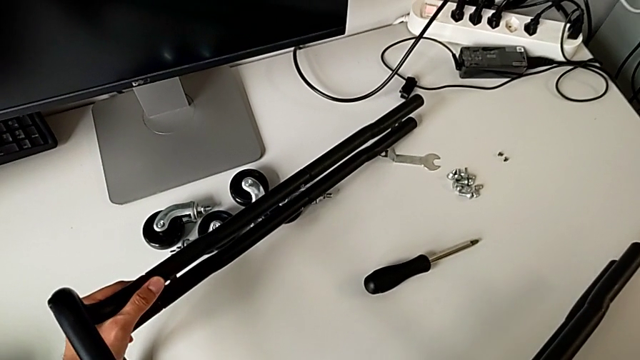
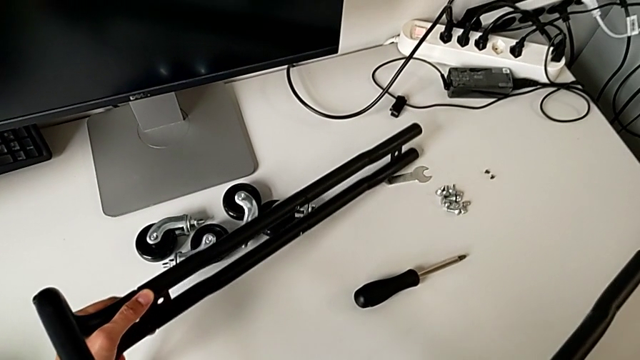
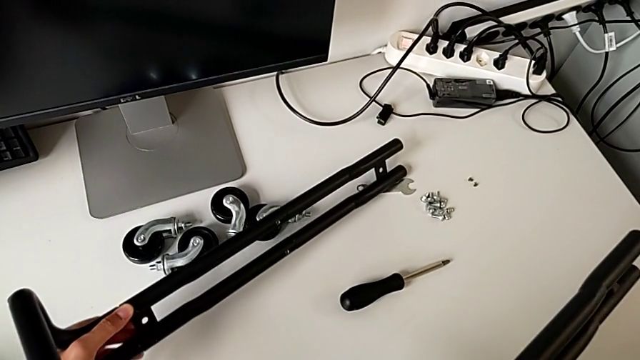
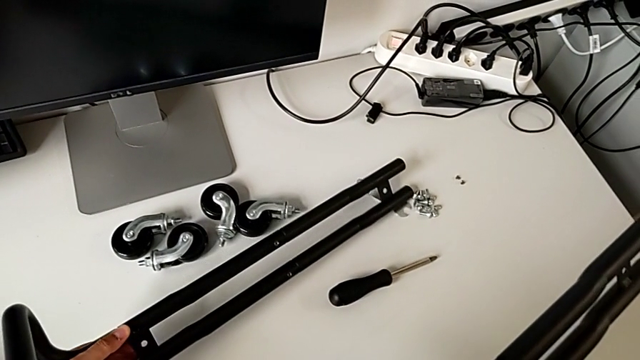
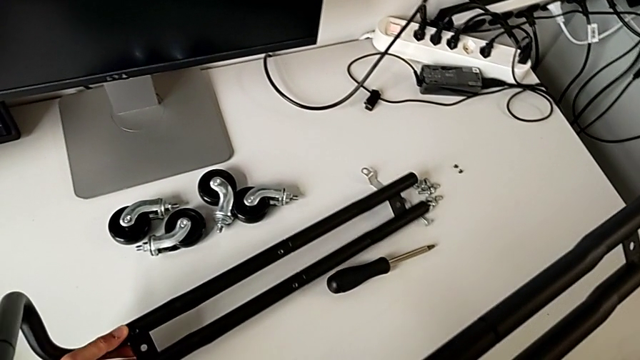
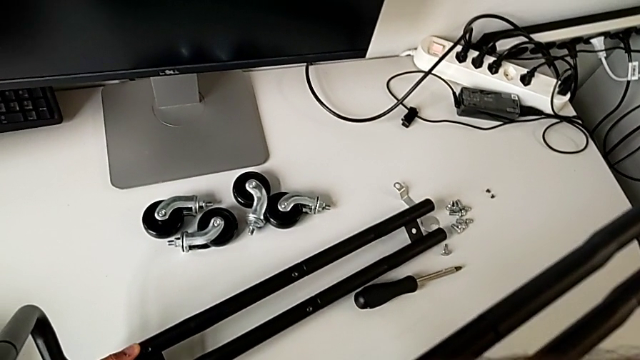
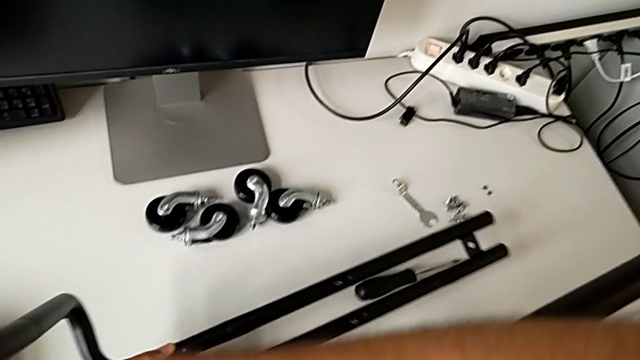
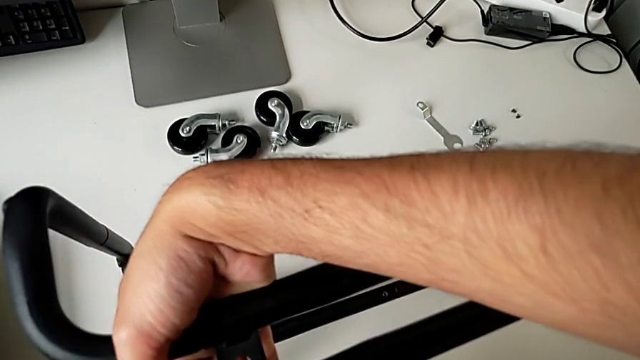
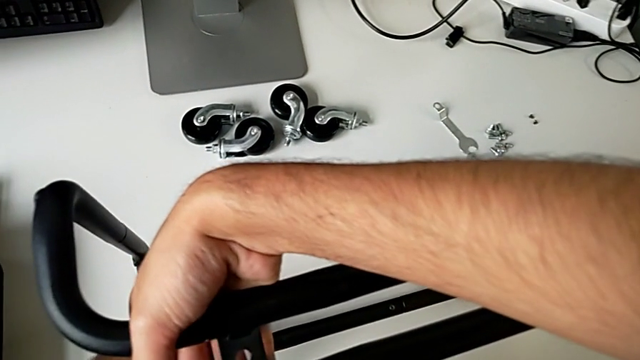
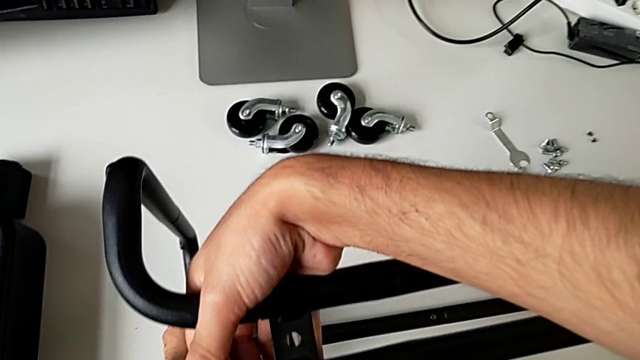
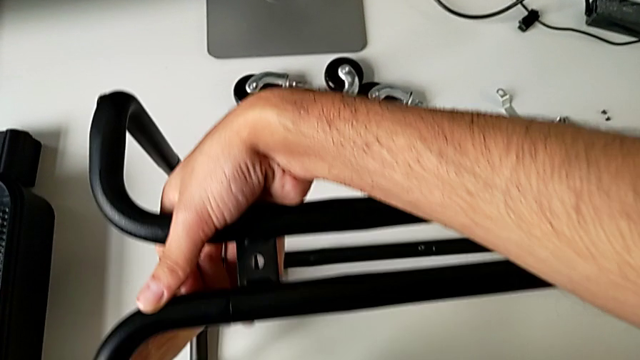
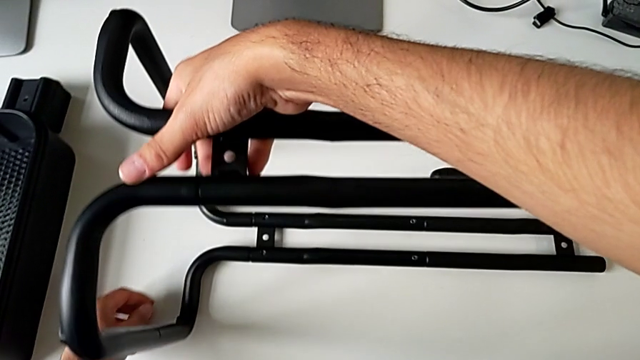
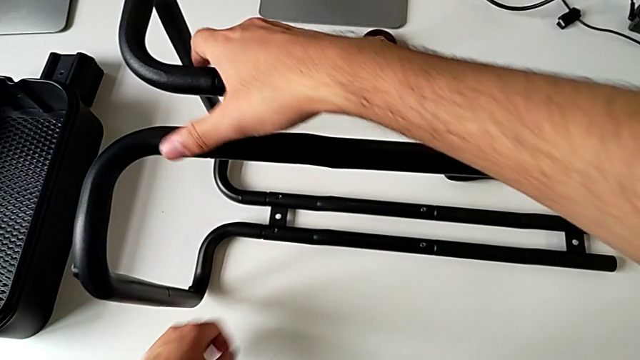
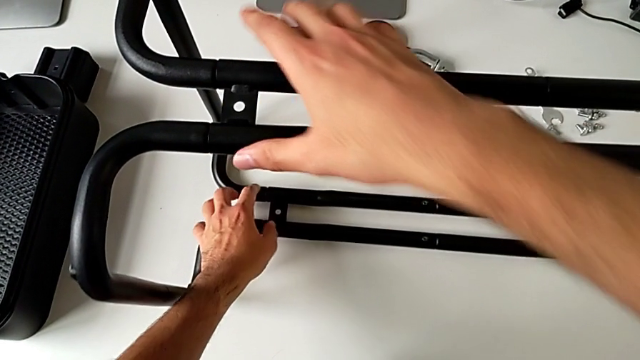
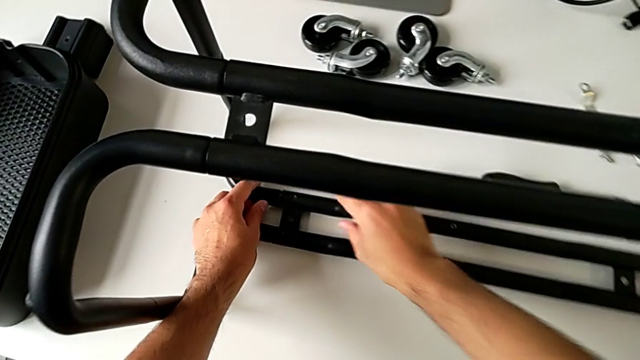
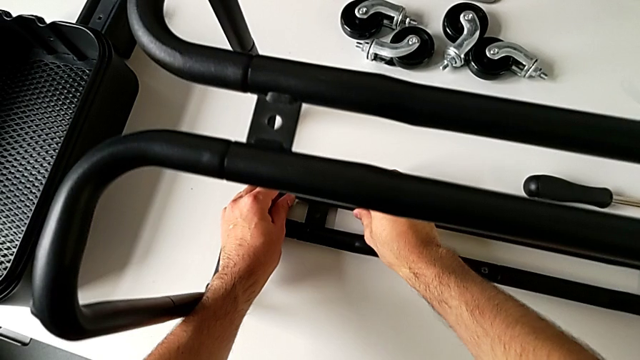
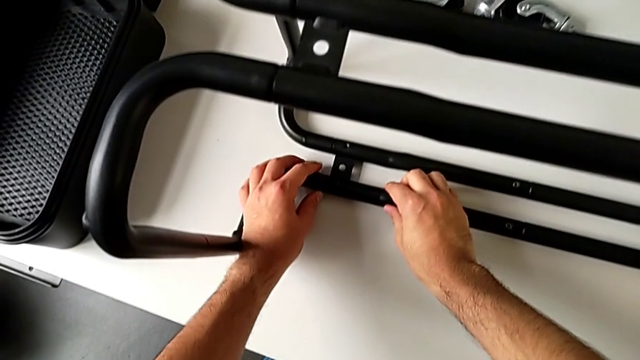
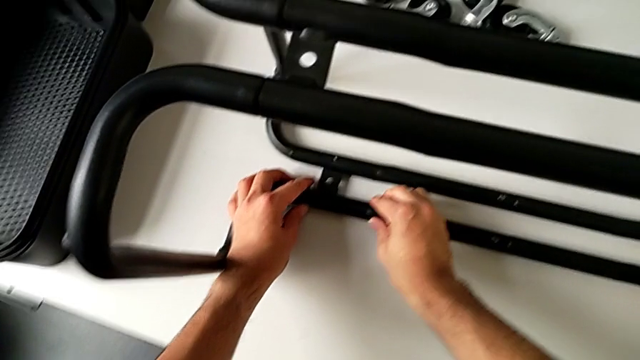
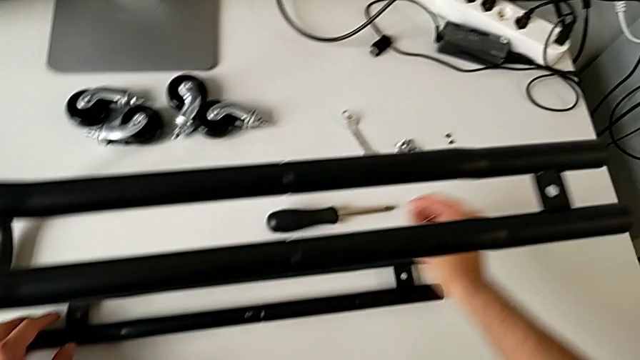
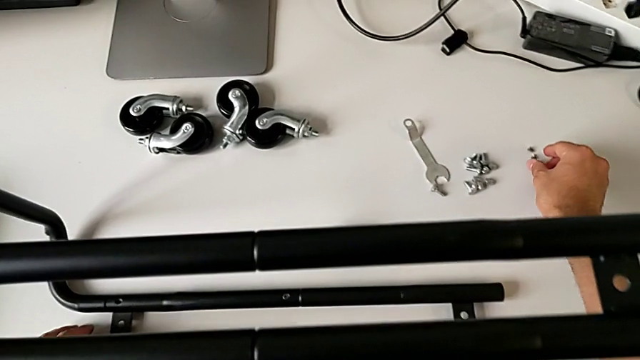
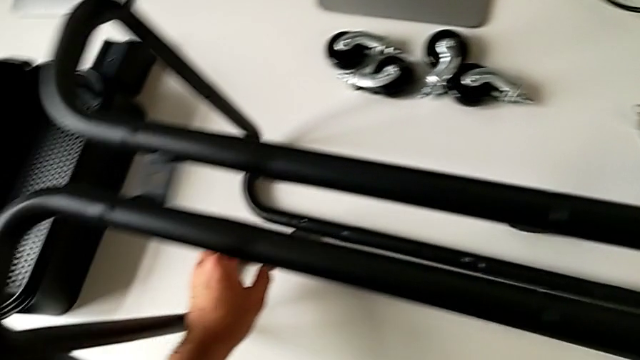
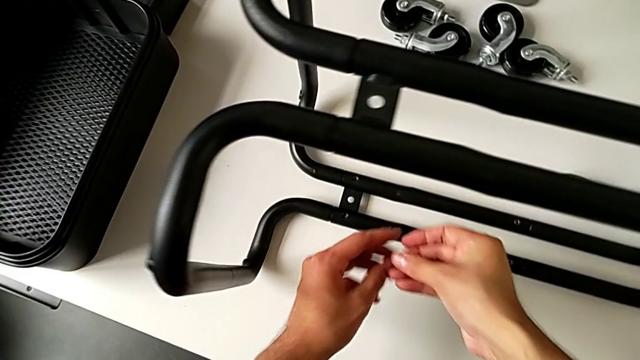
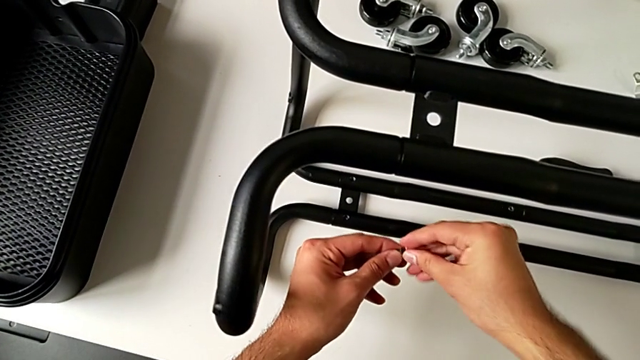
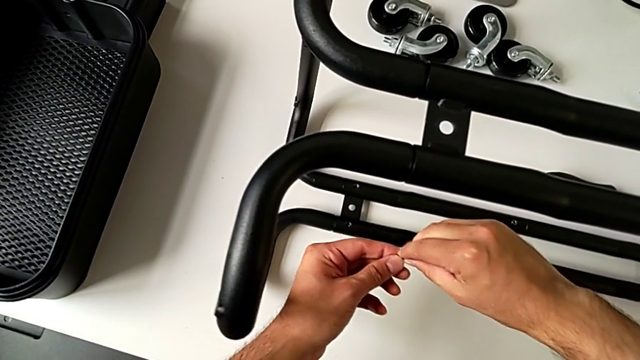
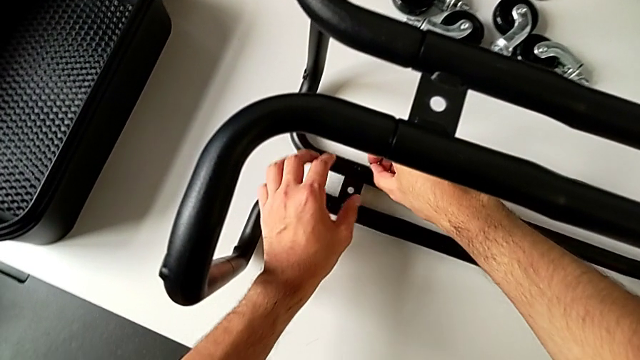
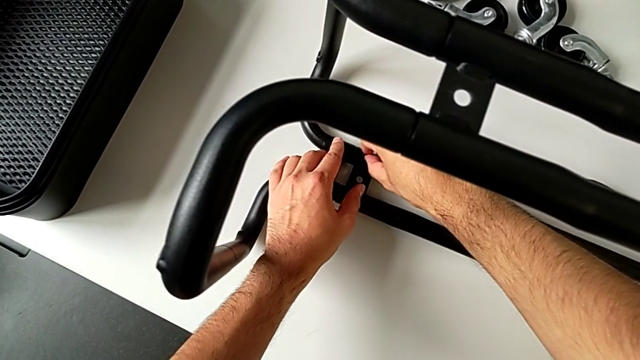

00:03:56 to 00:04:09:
The camera wearer is assembling the sidebars with the base frame. They flip the utility cart, inspect the frame, grab the hexagon cap nut and insert it.

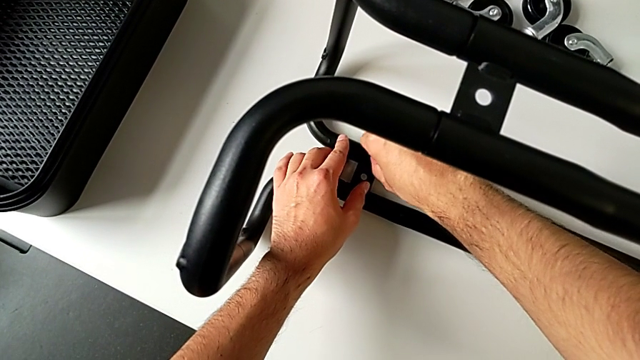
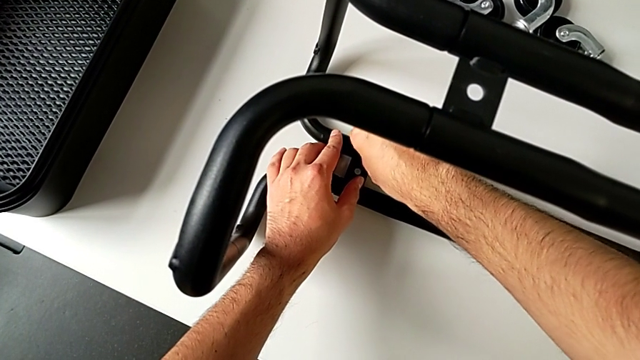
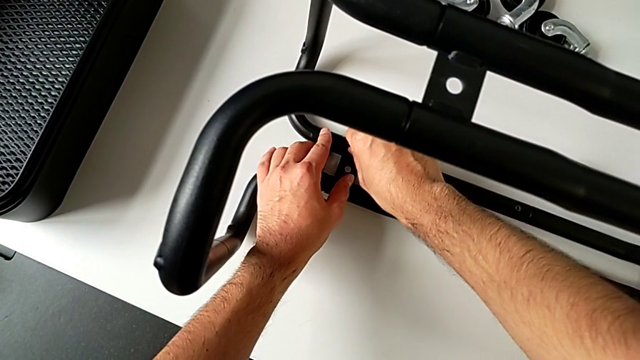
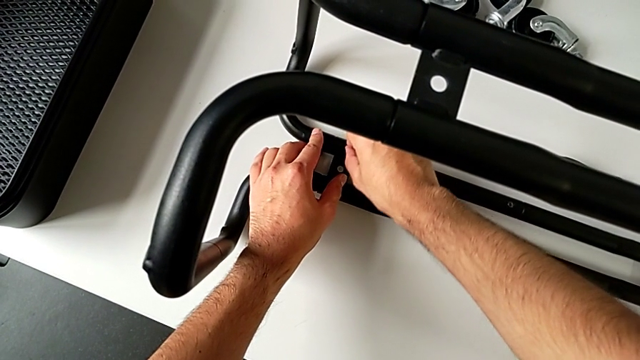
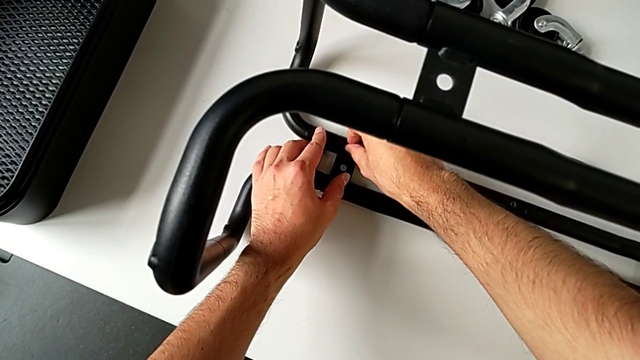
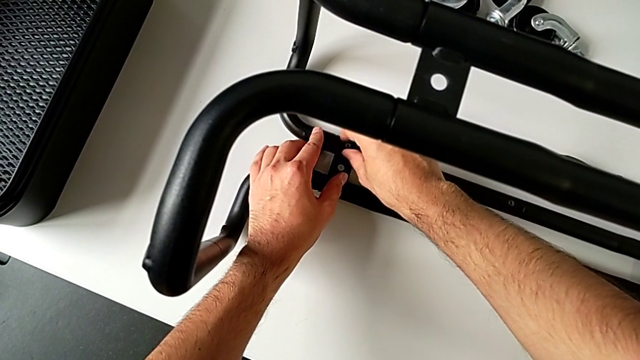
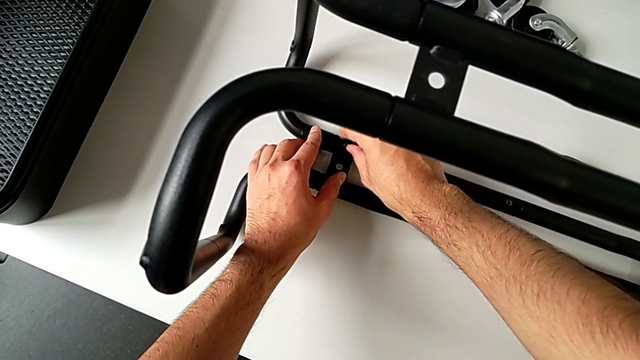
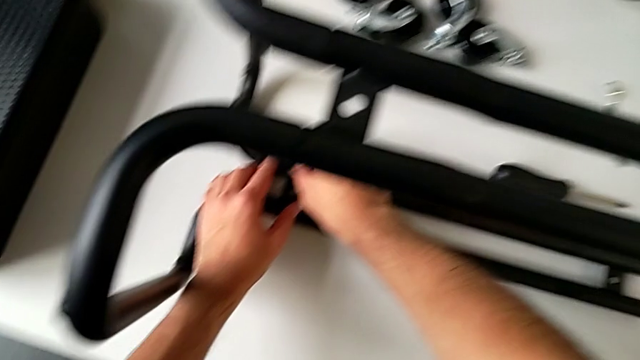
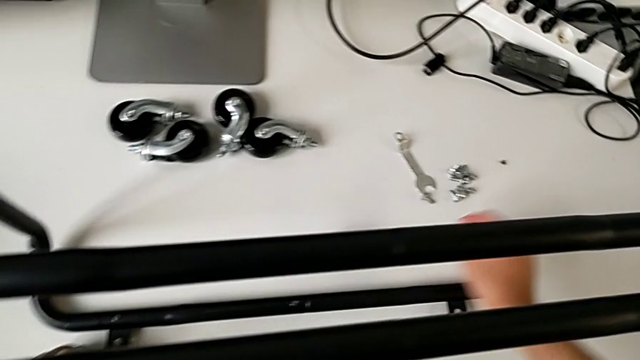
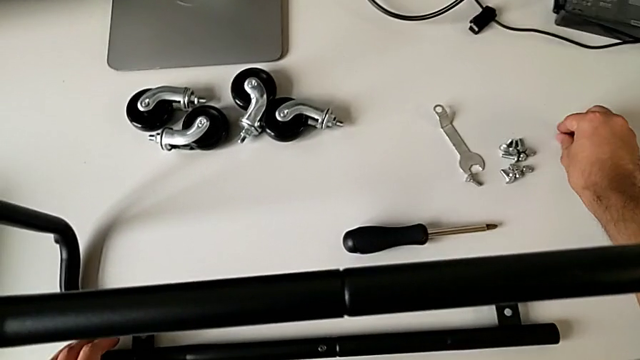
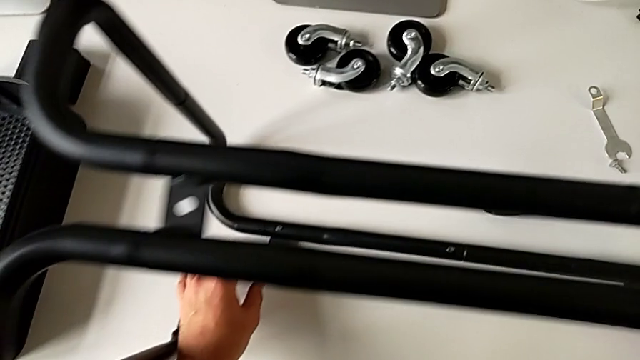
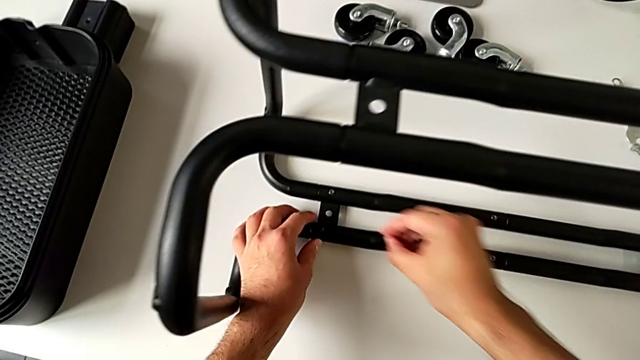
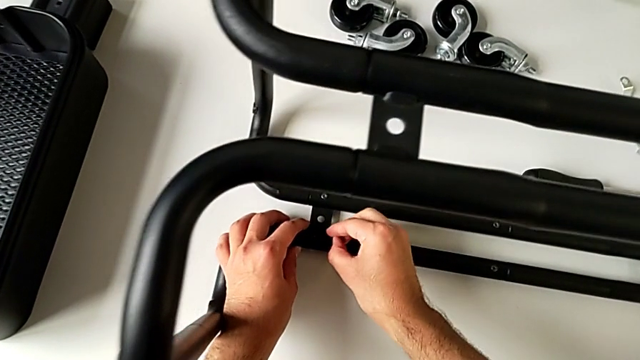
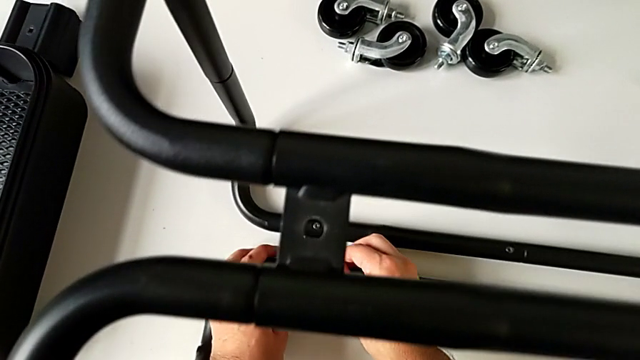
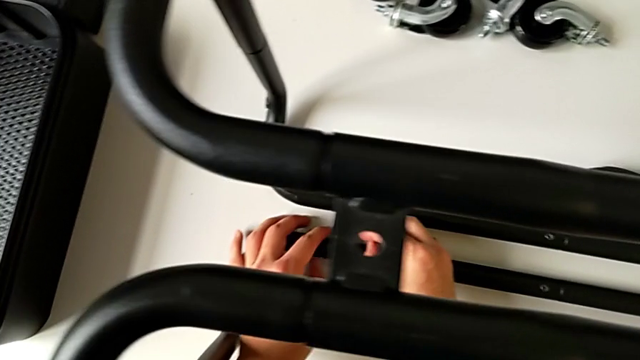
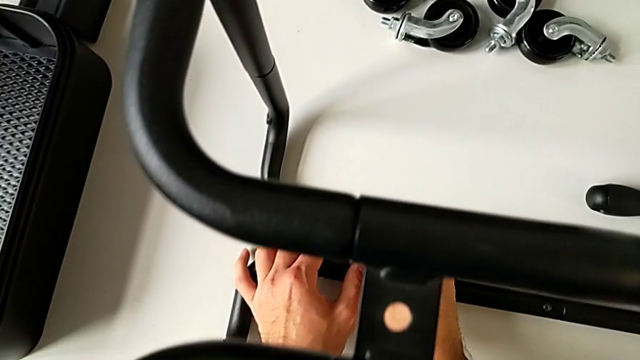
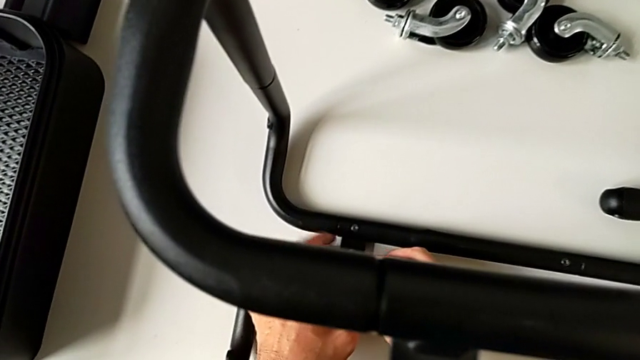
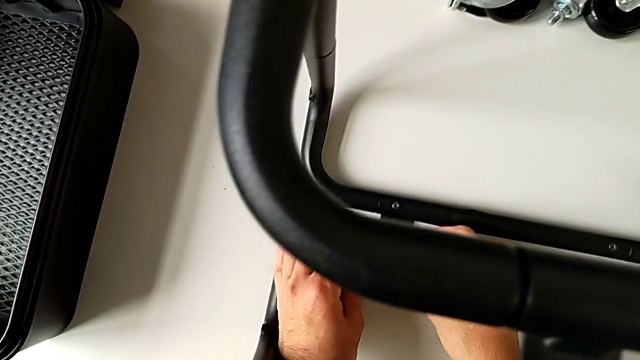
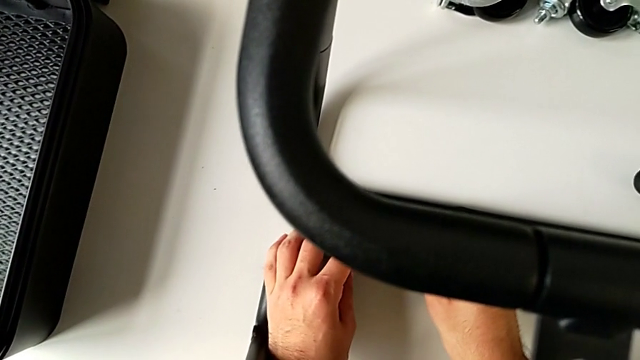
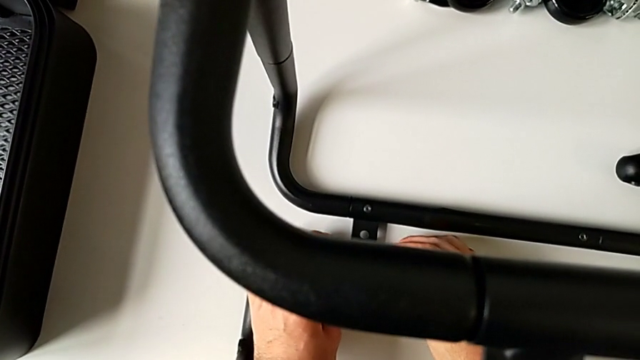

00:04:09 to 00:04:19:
The camera wearer is assembling the sidebars with the base frame. They screw the hexagon cap nut, grab it, insert it and begin to wrongly screw it, failing to screw the hex nut.
